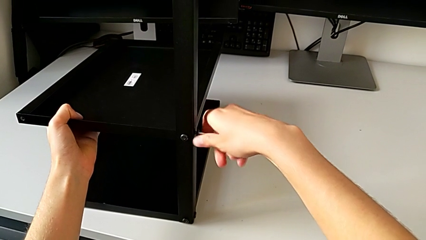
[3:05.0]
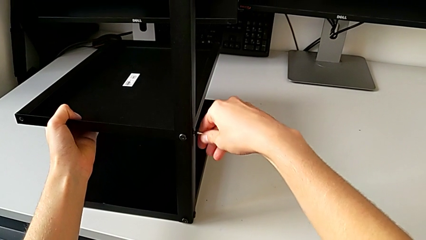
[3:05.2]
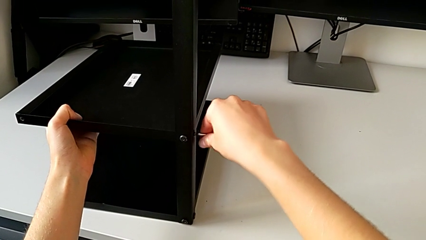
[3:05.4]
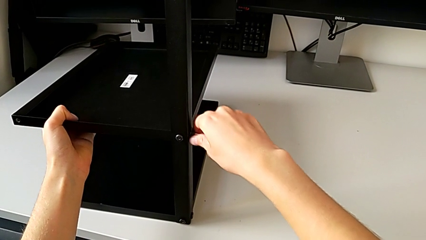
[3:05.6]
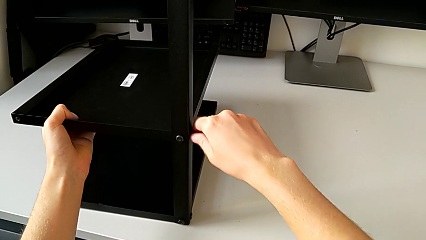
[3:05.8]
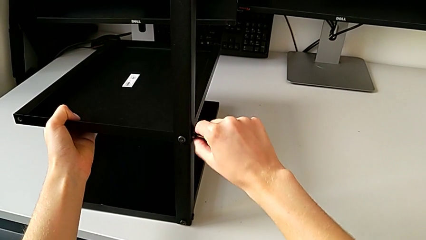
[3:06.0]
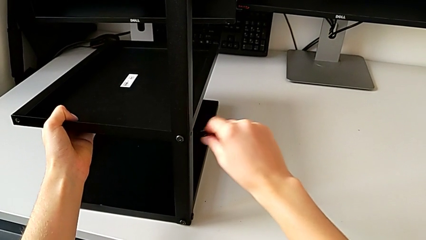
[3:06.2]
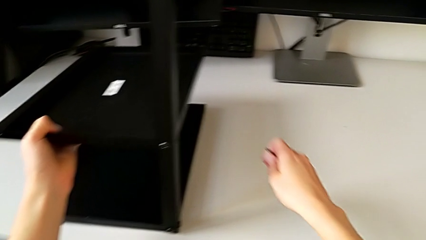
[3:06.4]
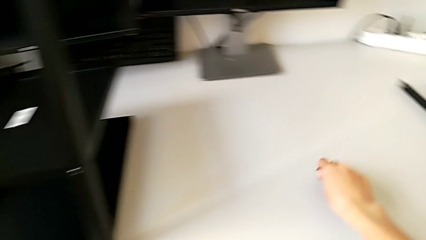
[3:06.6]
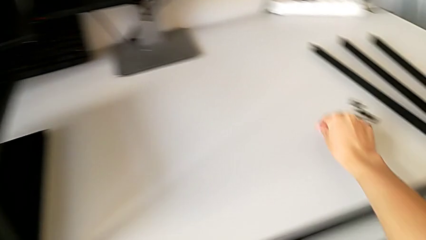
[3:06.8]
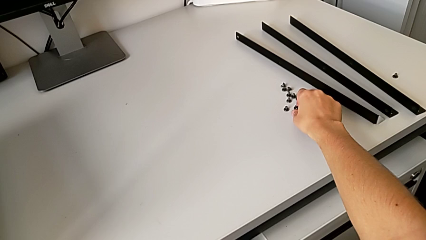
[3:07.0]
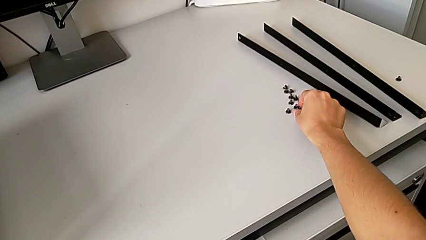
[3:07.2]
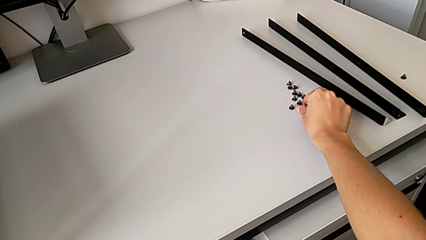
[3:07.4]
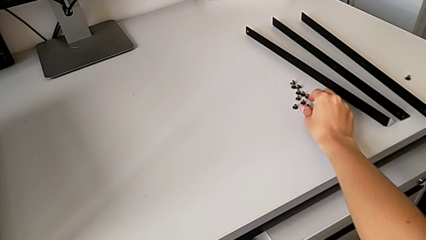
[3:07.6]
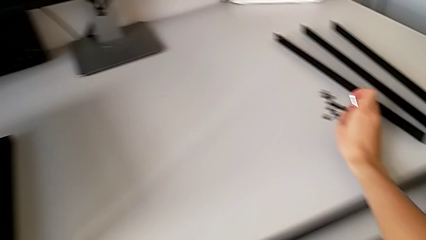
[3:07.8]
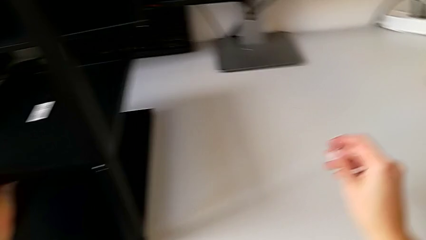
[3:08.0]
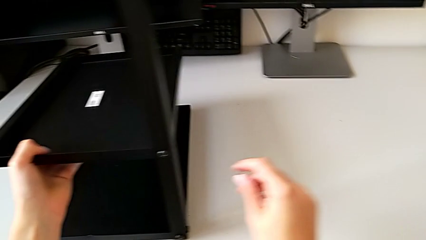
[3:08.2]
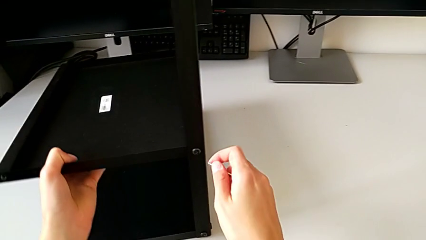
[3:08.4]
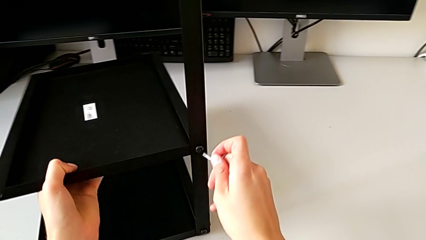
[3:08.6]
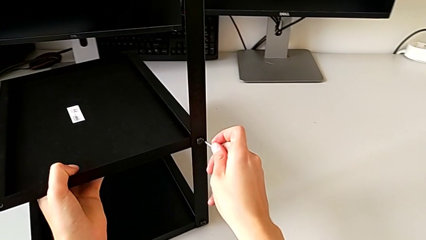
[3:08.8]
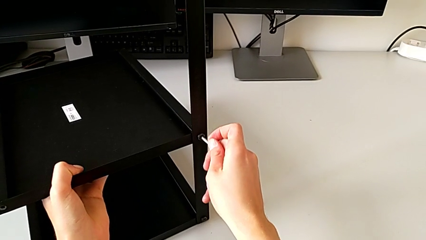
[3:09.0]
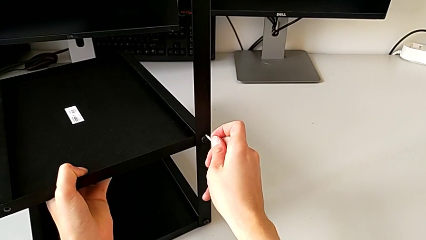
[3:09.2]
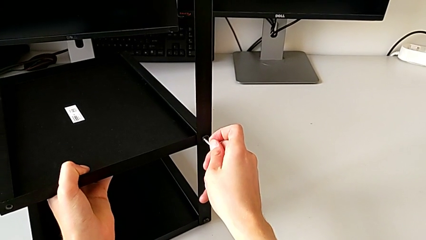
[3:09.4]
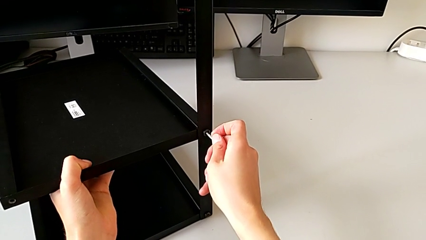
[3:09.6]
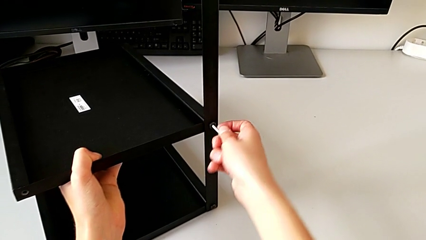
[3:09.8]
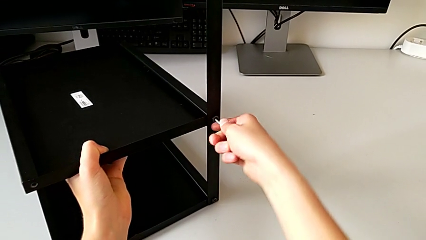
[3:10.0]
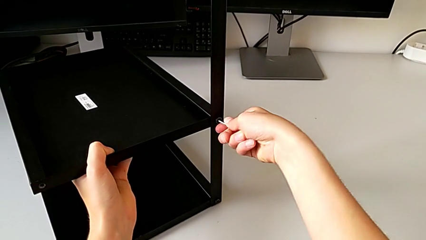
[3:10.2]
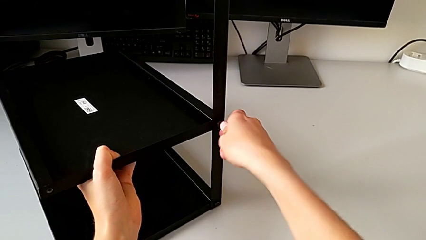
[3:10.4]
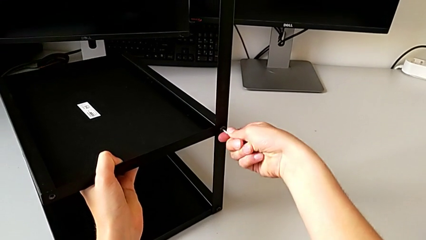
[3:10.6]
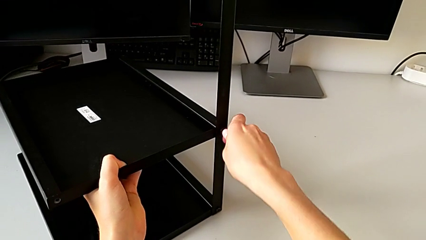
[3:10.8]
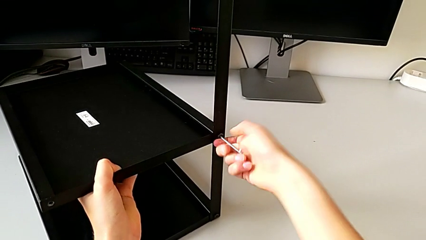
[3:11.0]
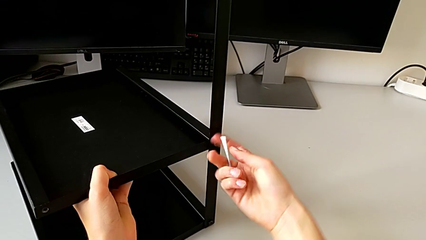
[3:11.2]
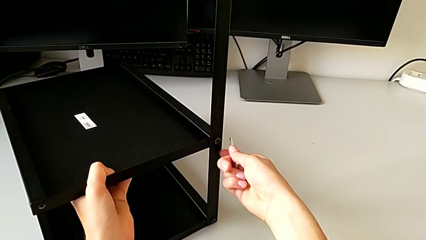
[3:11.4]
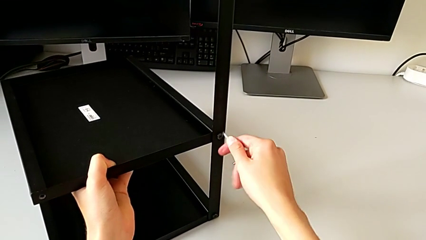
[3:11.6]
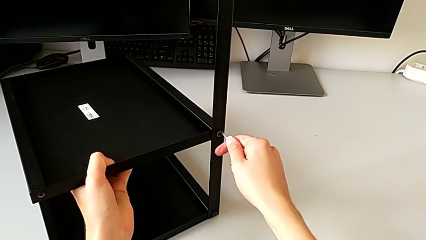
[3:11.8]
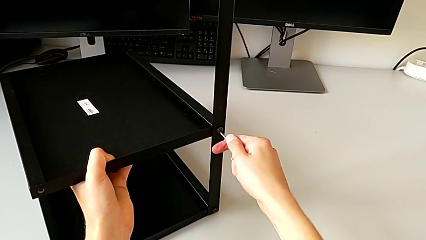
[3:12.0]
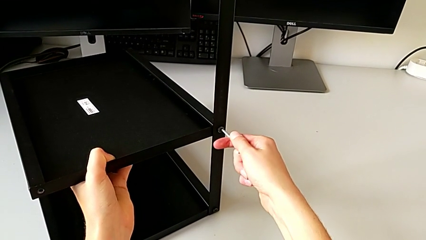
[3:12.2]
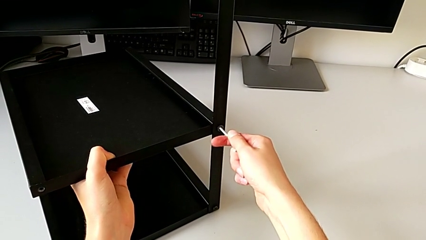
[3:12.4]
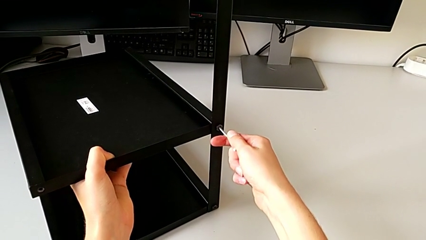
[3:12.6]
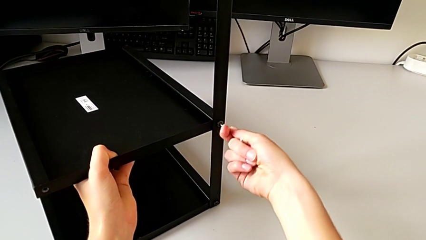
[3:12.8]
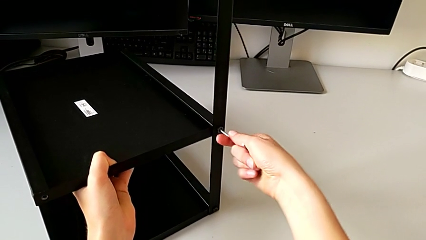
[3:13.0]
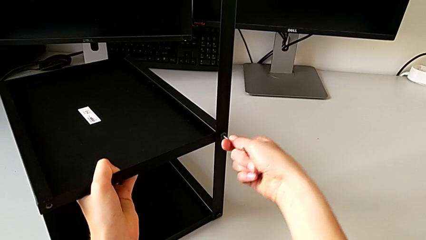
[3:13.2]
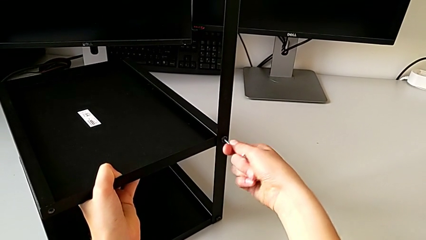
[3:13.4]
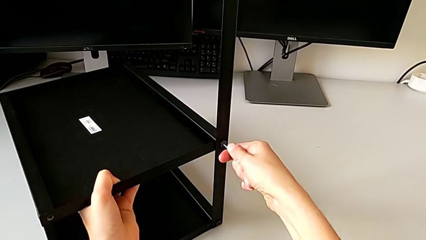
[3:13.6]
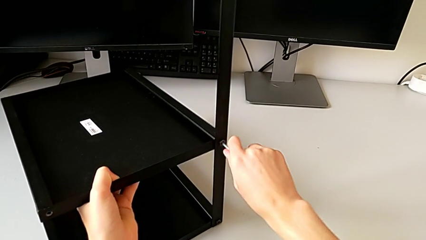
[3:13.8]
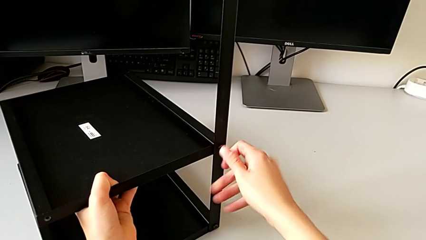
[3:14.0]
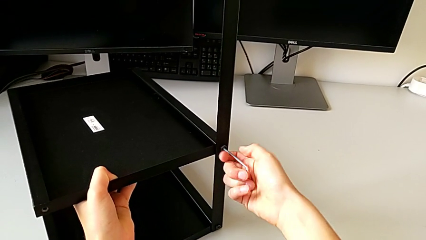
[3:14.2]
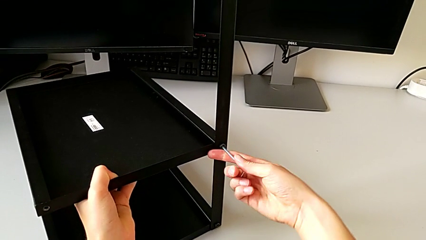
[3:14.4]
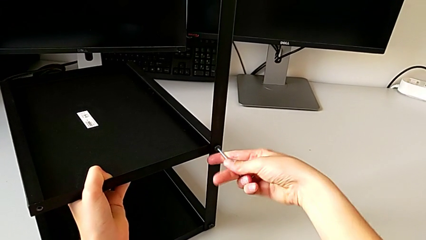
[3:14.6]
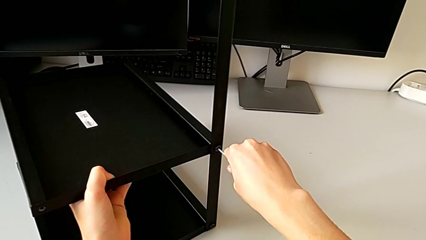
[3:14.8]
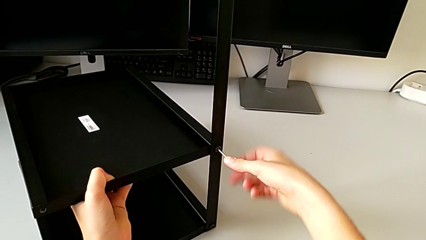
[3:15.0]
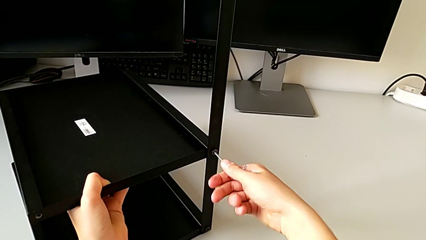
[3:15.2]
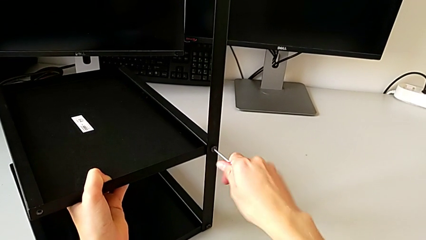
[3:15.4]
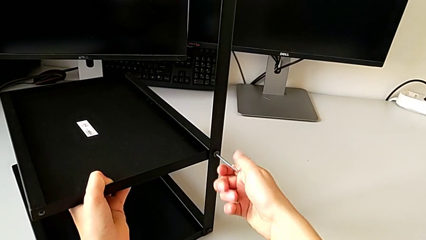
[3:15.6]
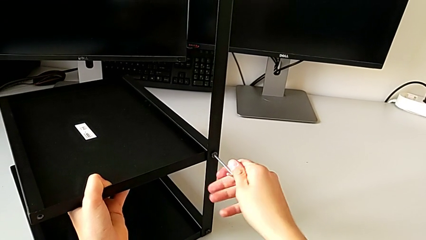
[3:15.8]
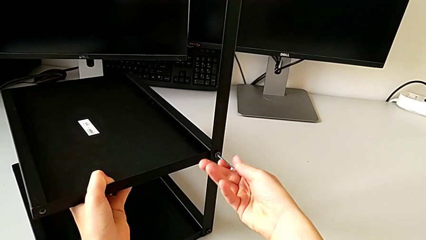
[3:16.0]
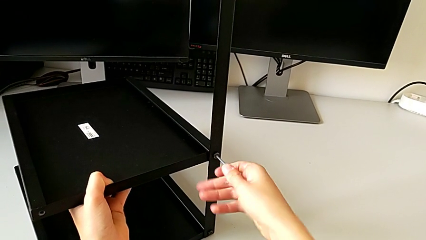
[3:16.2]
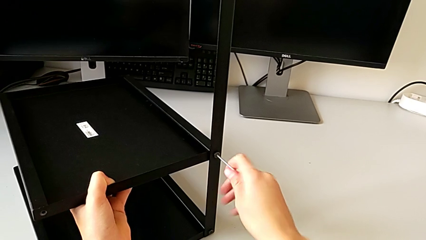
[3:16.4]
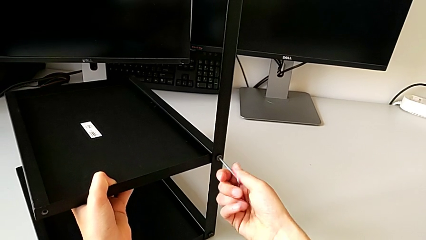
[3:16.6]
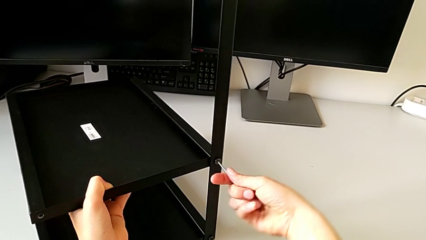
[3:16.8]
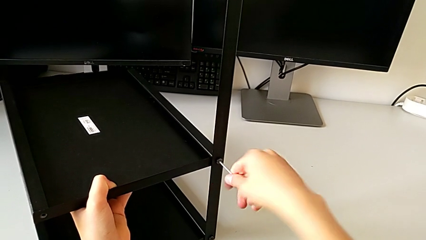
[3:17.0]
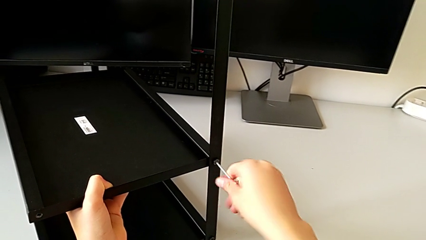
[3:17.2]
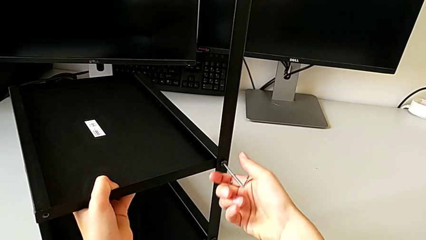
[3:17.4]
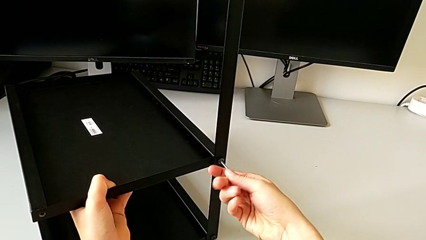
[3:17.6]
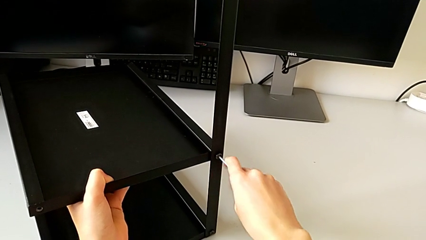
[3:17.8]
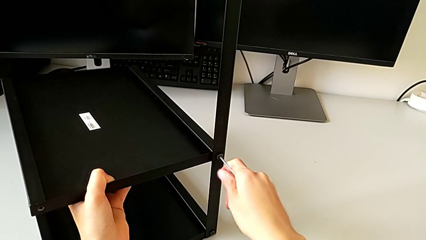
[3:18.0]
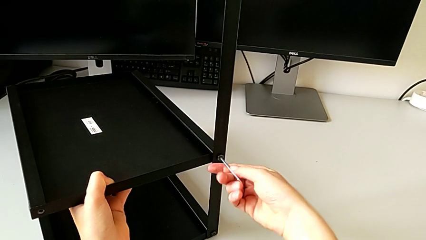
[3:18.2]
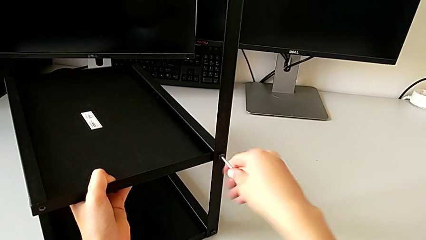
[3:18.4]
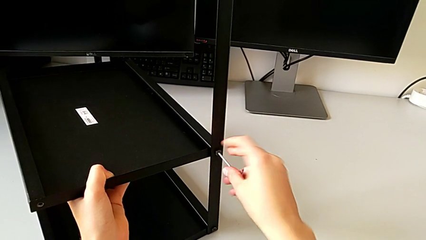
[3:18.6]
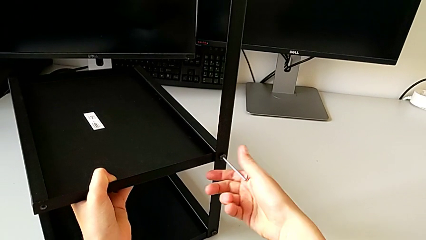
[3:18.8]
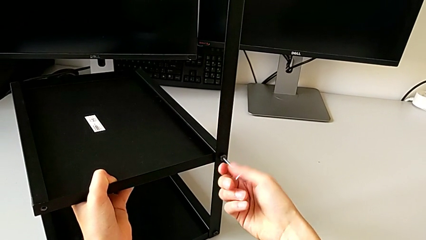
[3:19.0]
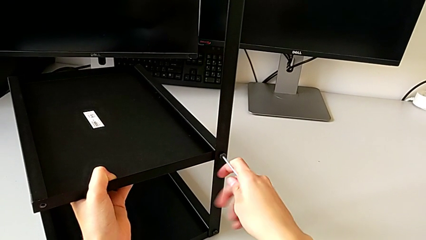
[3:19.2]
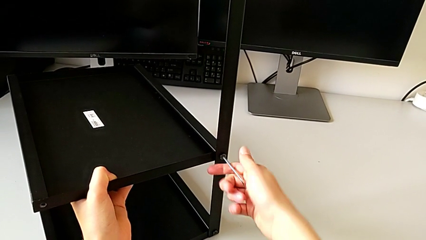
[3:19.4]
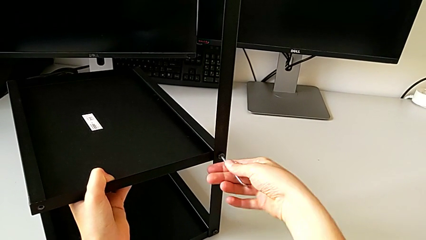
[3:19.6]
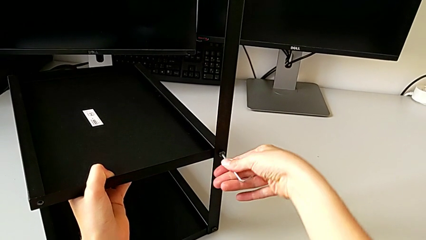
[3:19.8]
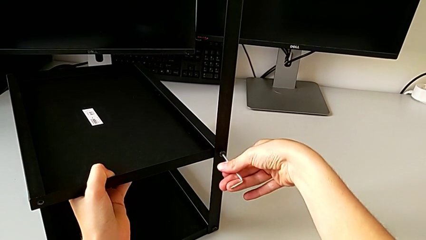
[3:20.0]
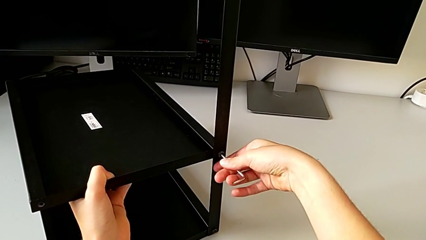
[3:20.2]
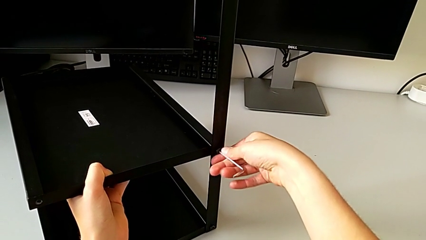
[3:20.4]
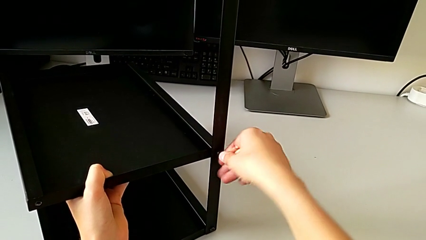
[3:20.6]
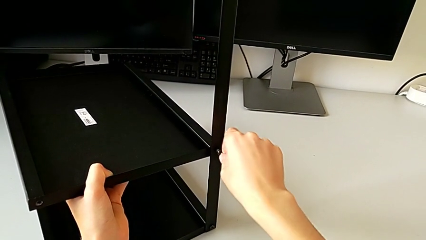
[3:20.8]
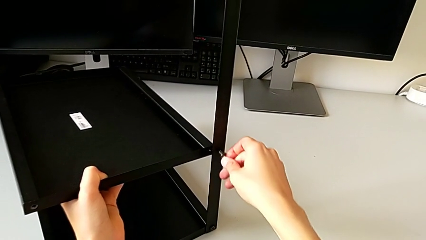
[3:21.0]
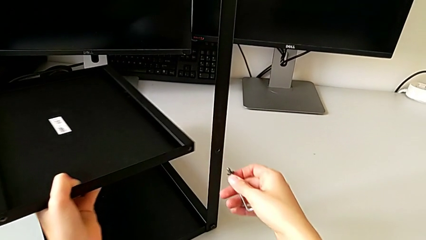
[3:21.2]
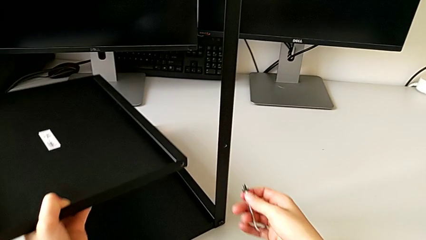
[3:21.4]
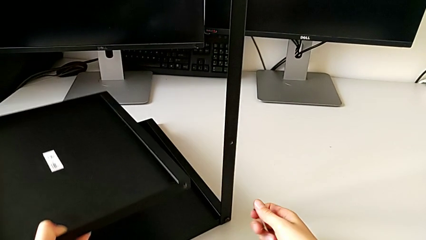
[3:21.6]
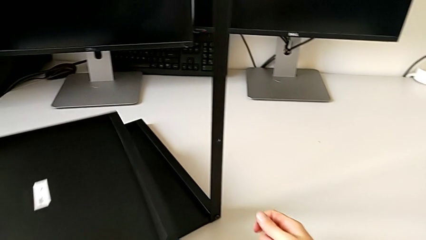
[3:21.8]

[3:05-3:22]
The camera wearer is disassembling the shelf. They disassemble the hex socket head with the right hand, withdraw the Allen wrench with the right hand, place the hex socket head, approach it, insert the Allen wrench, unscrew the hex socket head, disassemble it with the right hand and disassemble the bottom tray with the left hand.
